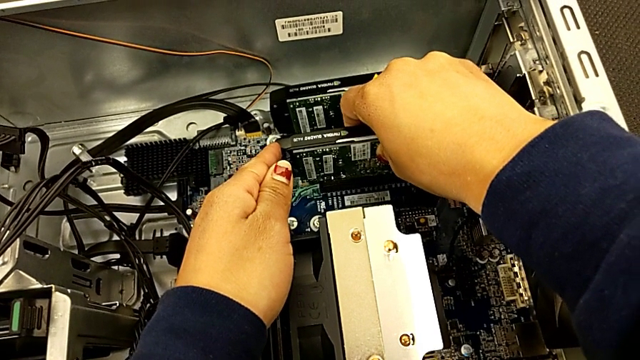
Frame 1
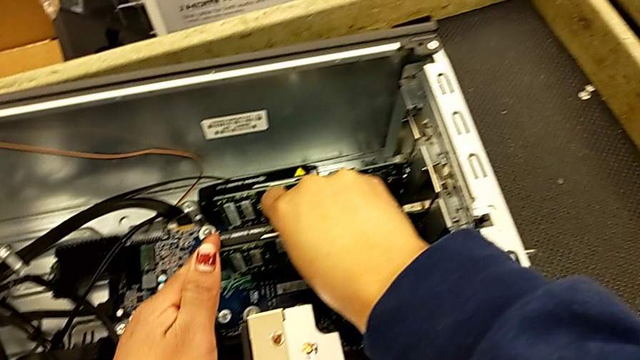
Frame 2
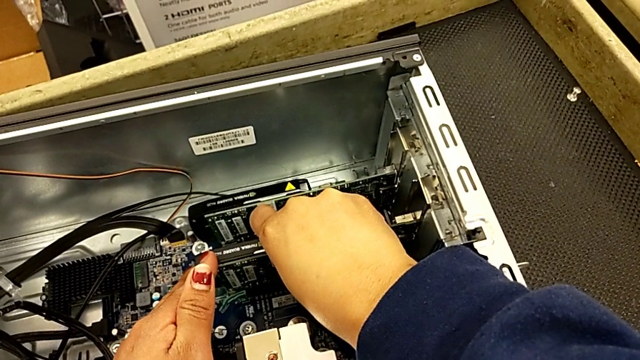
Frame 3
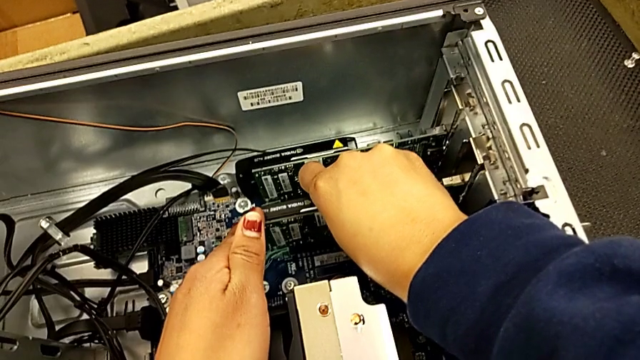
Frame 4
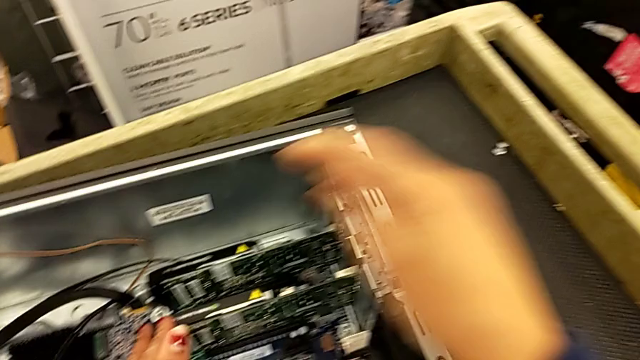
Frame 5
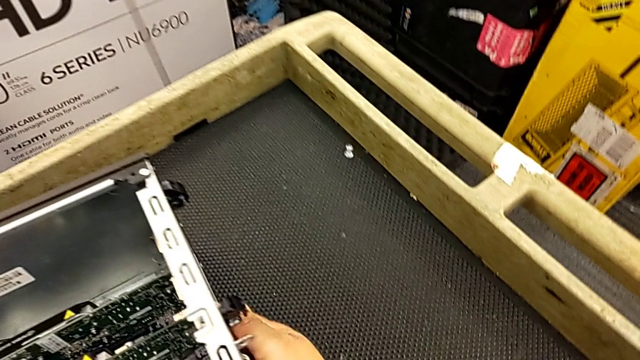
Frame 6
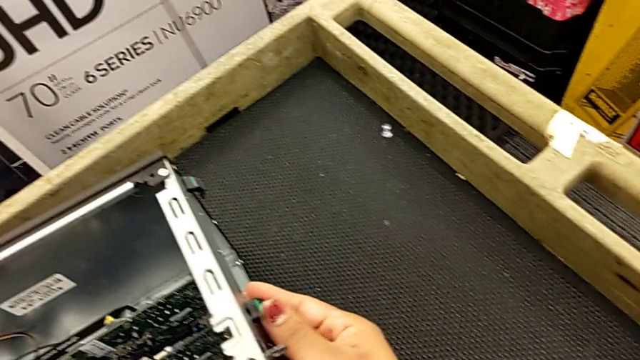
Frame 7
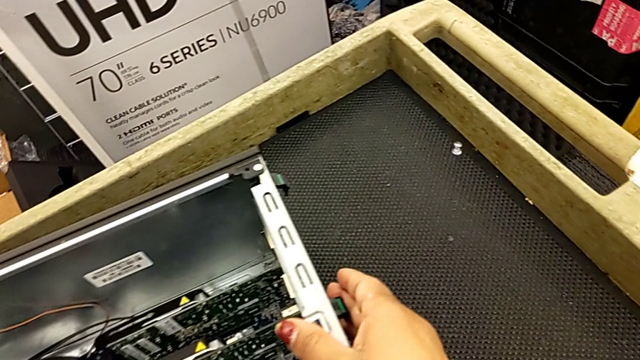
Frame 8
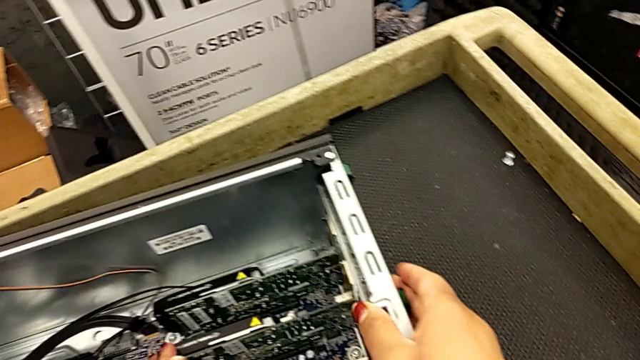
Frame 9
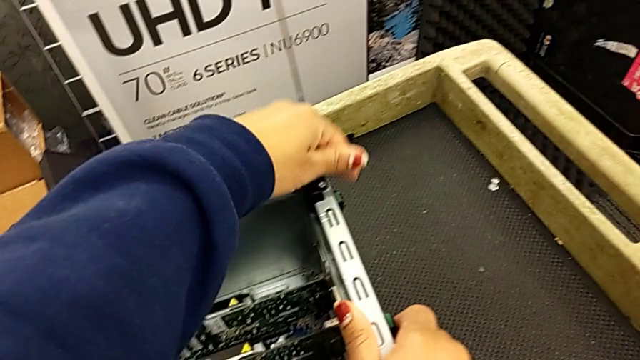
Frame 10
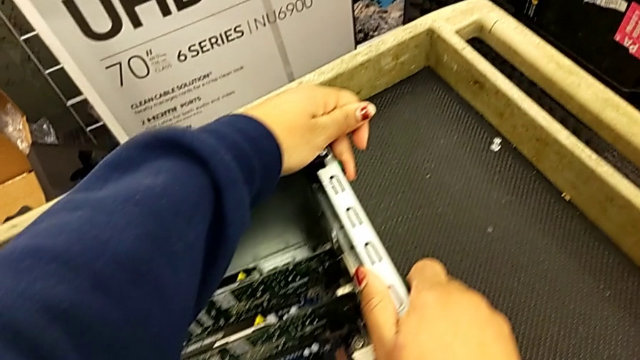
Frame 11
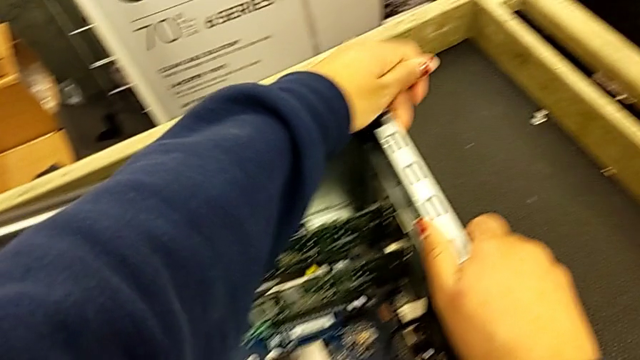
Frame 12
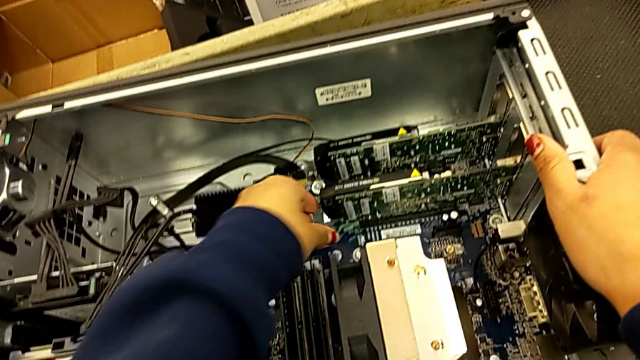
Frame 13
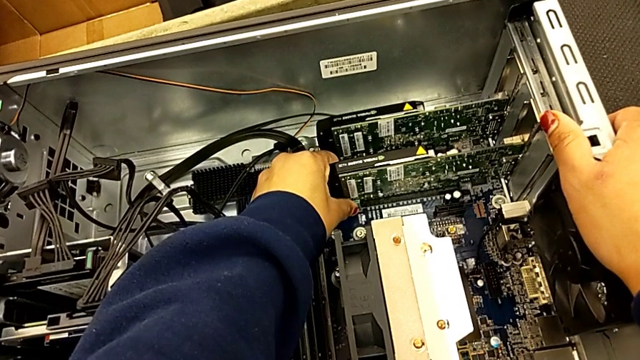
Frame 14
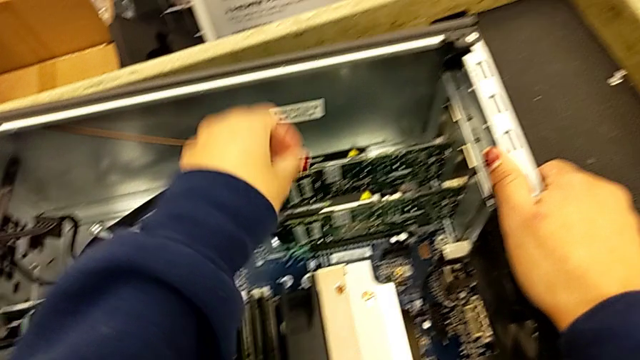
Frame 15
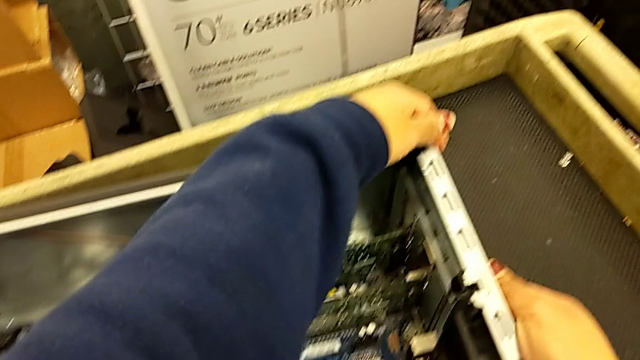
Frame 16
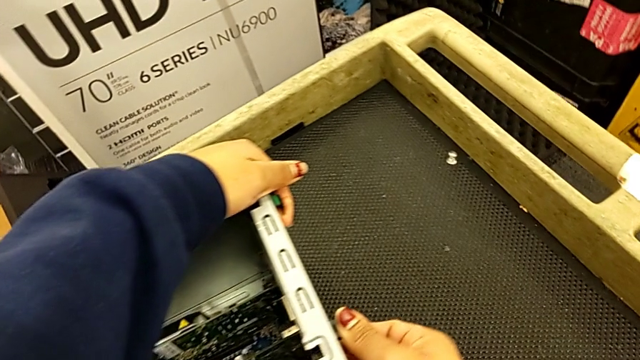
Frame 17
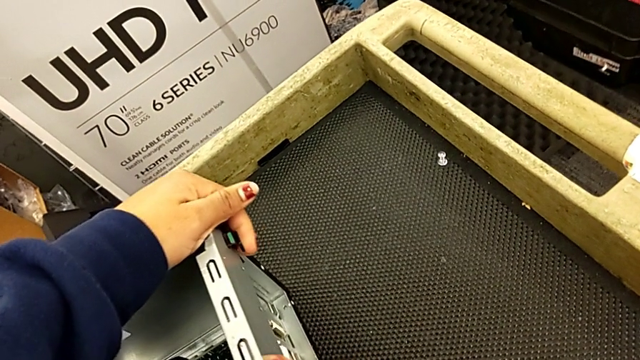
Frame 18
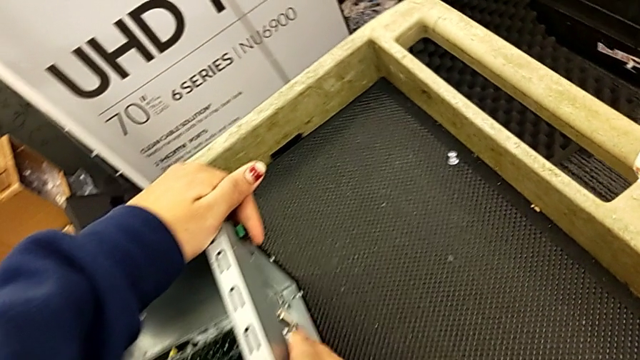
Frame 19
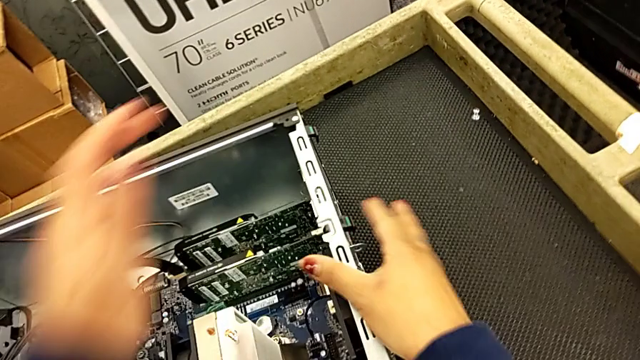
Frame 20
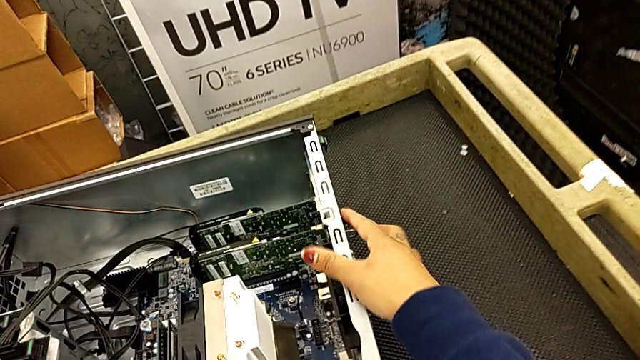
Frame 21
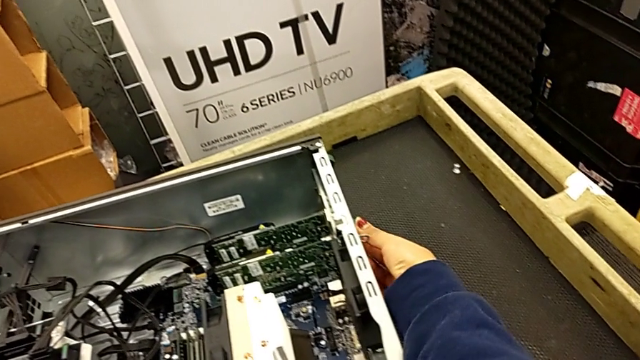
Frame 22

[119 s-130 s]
The camera wearer is attaching the graphics cards to the computer tower. They insert the first graphic card, inspect the computer tab, press it and inspect it.

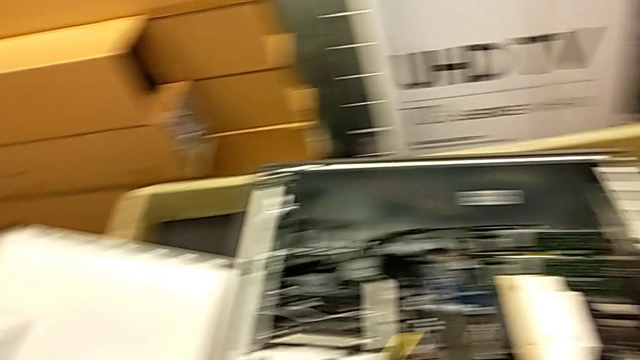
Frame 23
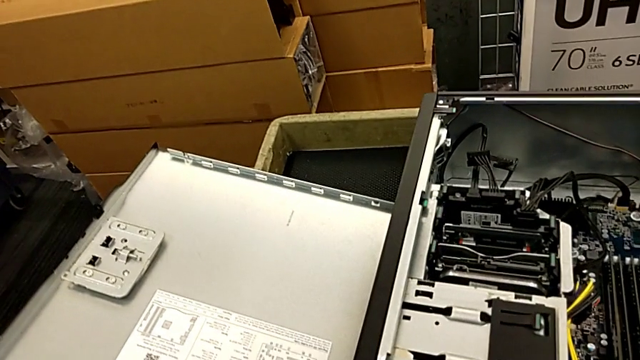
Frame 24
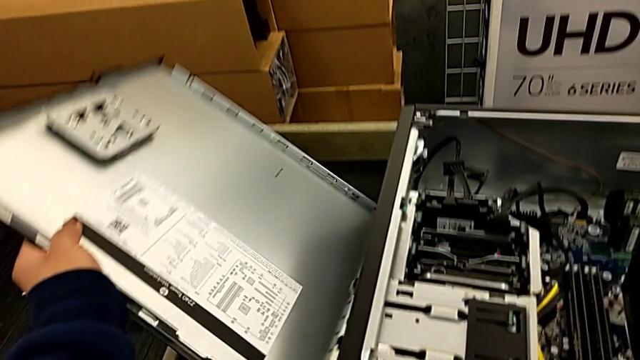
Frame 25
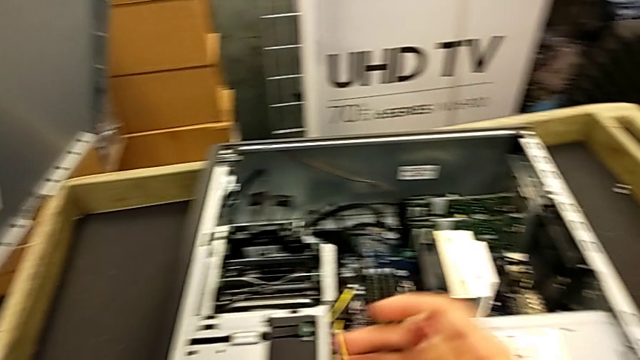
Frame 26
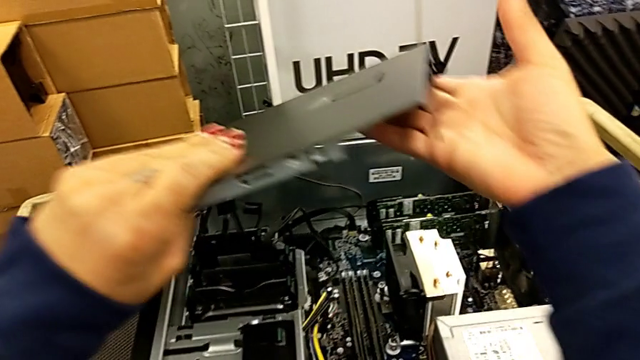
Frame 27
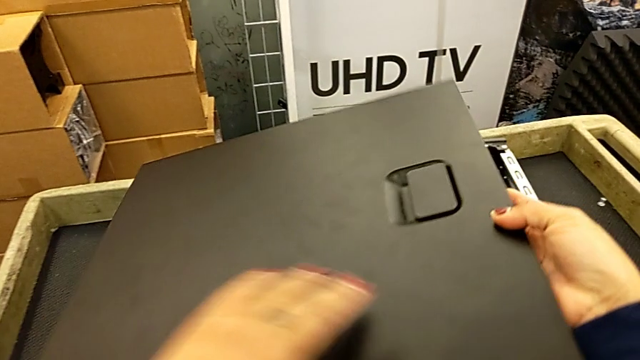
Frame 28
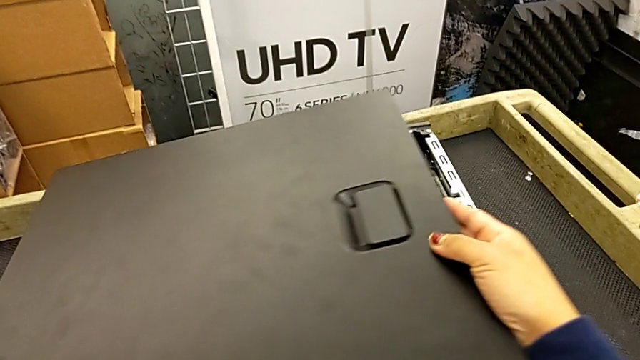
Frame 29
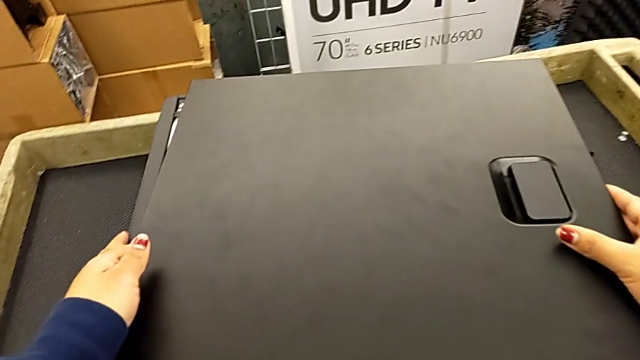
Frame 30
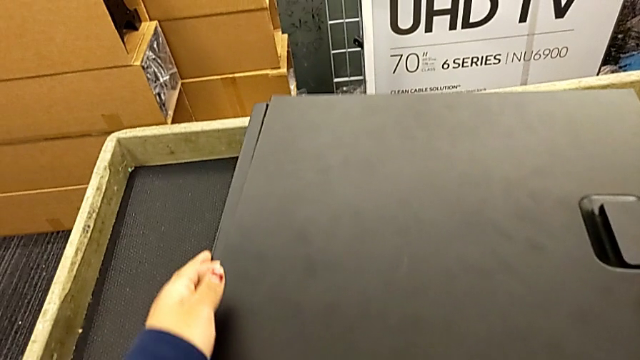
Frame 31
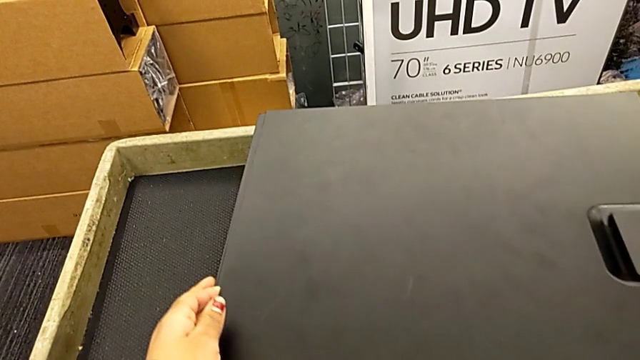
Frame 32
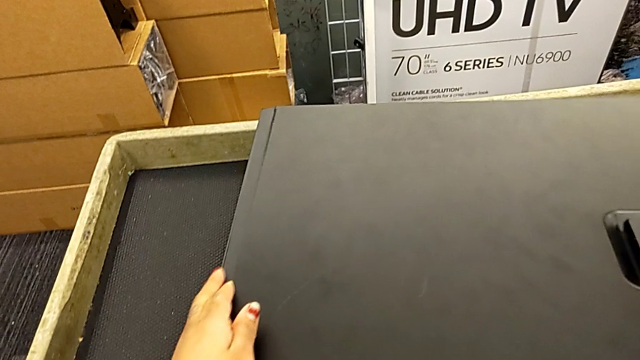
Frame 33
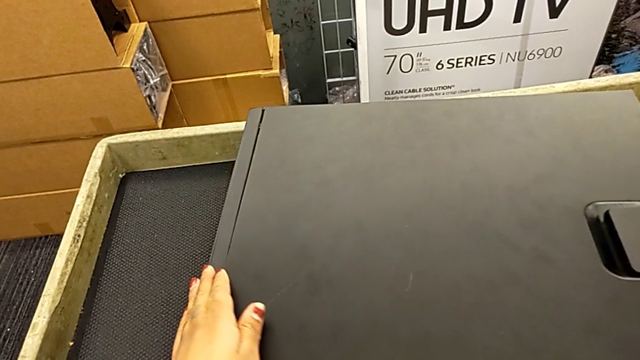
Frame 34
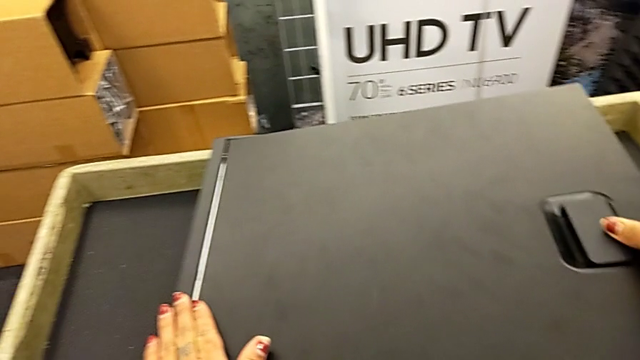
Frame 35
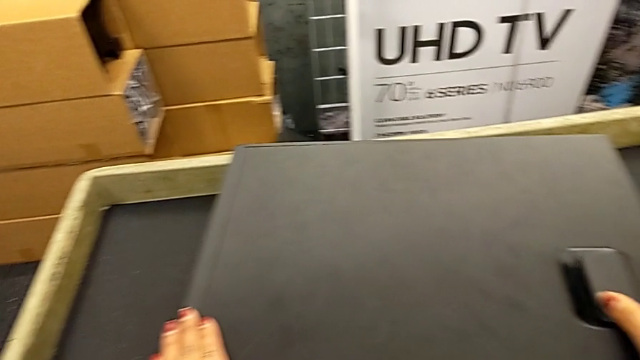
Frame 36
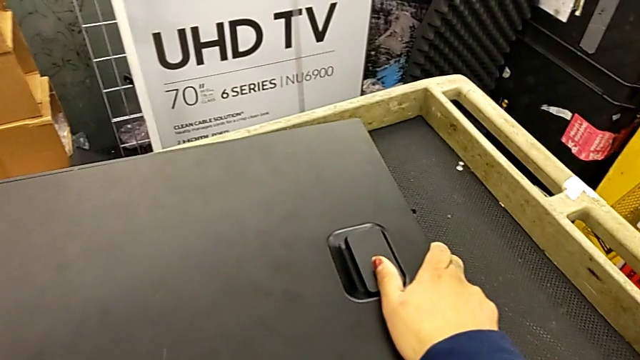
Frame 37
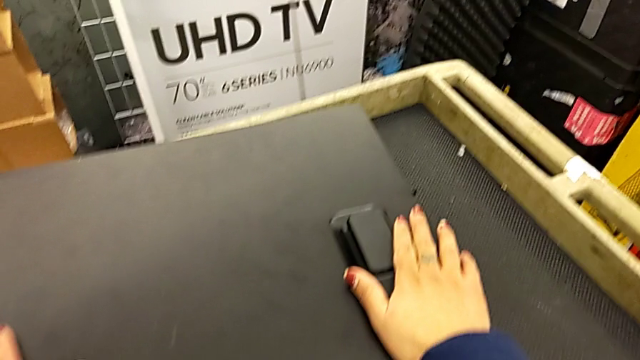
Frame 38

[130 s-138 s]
The camera wearer closes the computer tower. They grab the cover and close the computer tower.

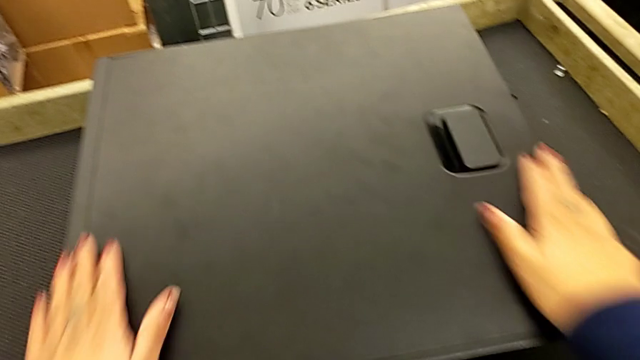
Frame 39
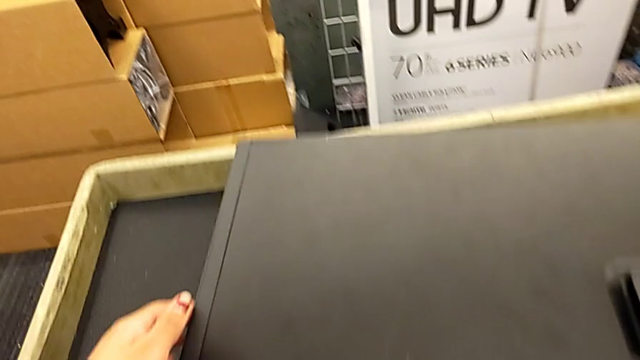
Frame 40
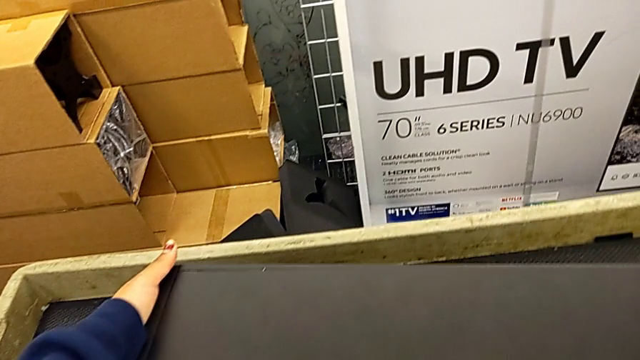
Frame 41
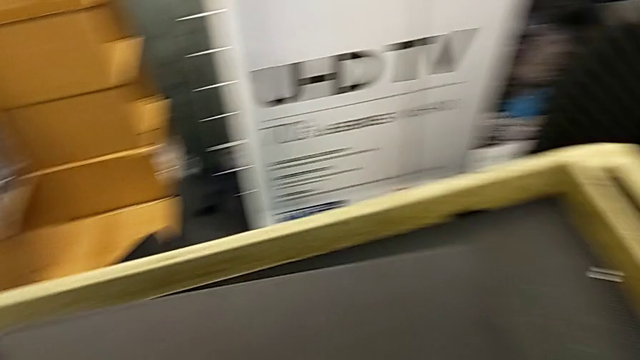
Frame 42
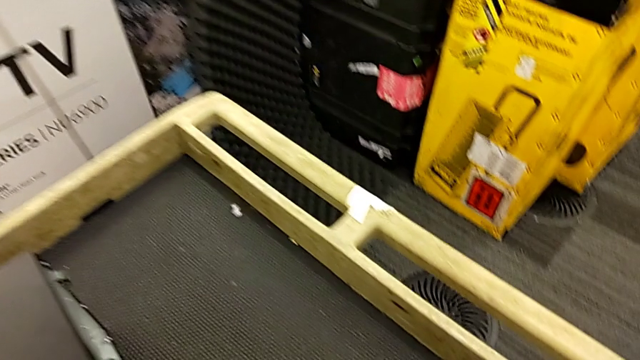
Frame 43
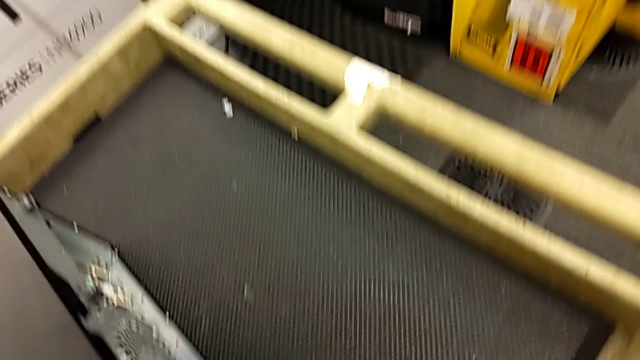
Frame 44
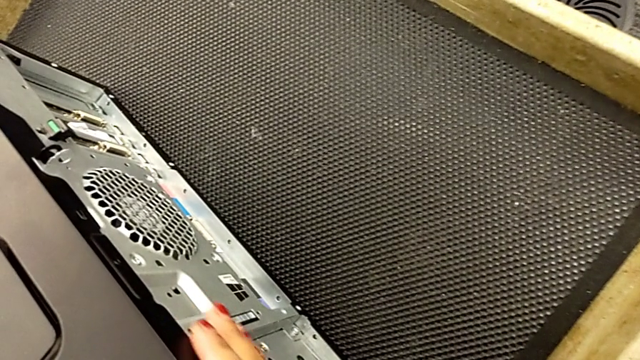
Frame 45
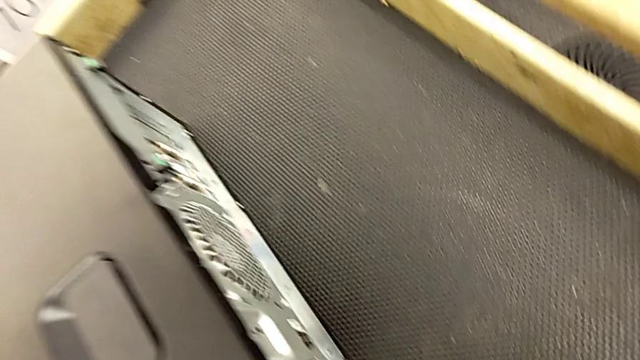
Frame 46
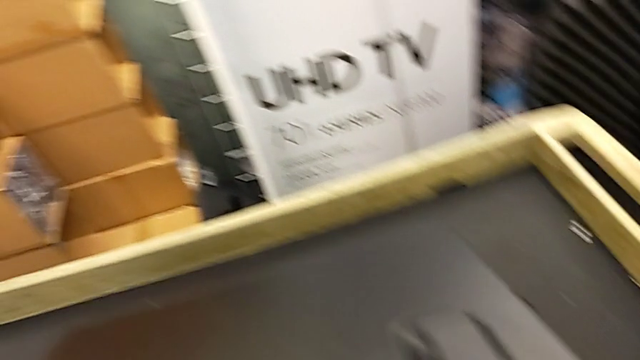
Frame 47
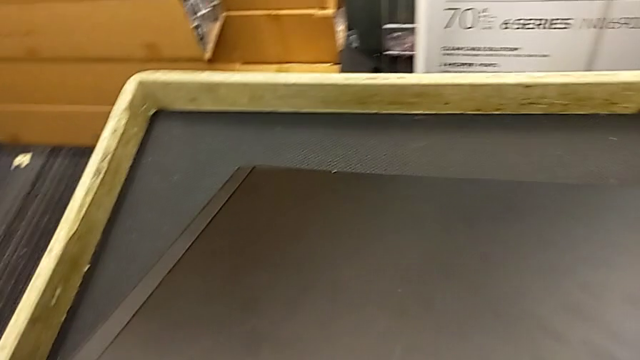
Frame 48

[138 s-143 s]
The camera wearer is putting the computer tower on the table. They grab the computer tower and begin to lift it.
